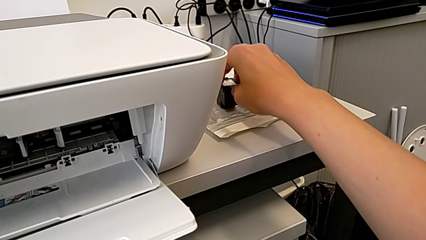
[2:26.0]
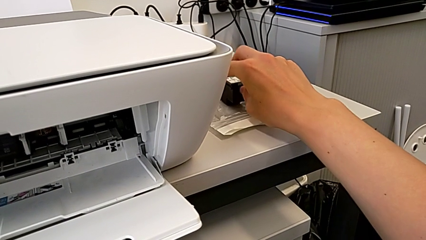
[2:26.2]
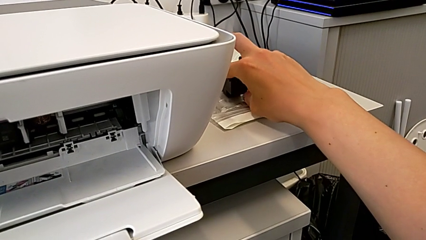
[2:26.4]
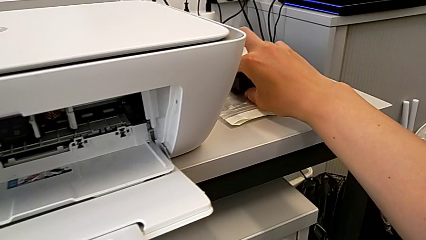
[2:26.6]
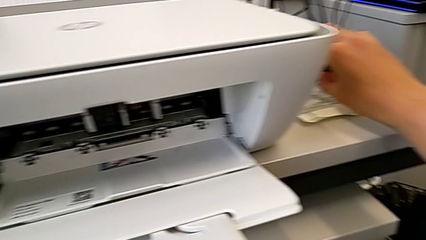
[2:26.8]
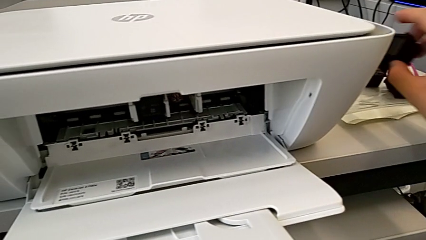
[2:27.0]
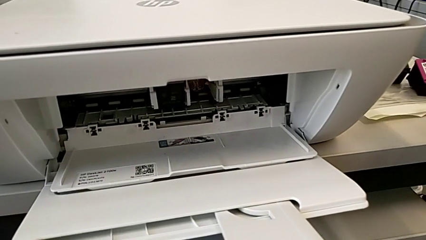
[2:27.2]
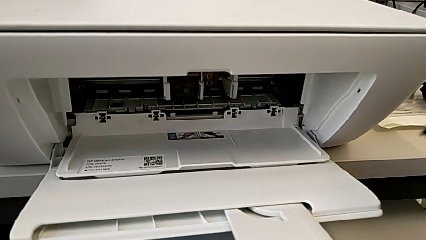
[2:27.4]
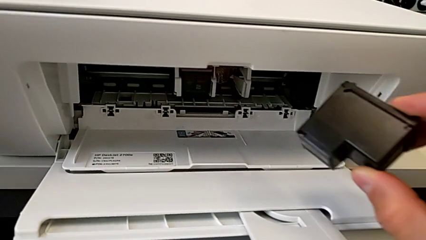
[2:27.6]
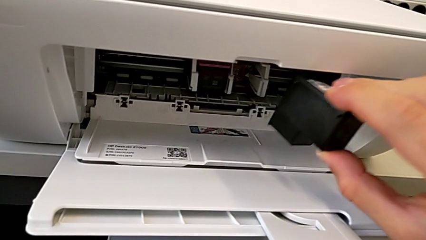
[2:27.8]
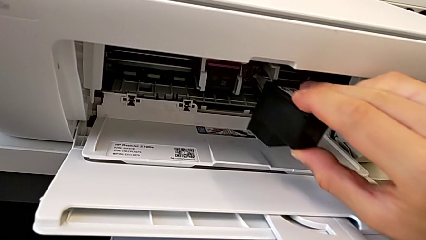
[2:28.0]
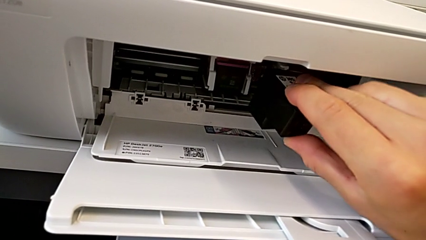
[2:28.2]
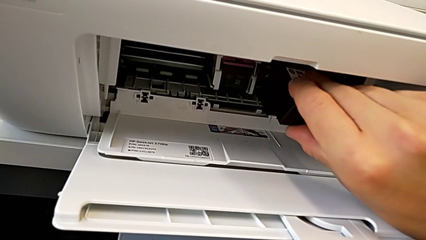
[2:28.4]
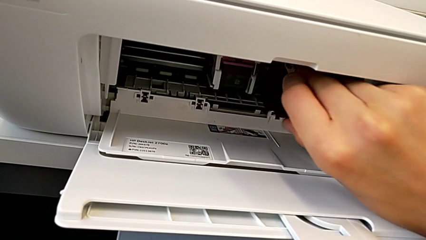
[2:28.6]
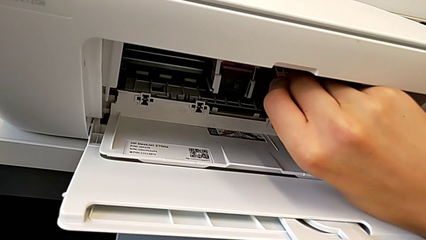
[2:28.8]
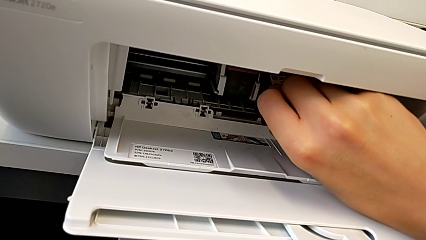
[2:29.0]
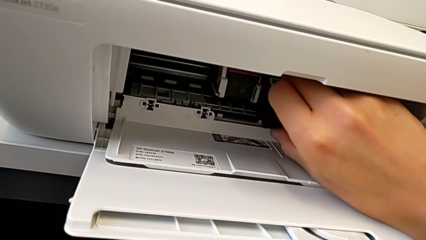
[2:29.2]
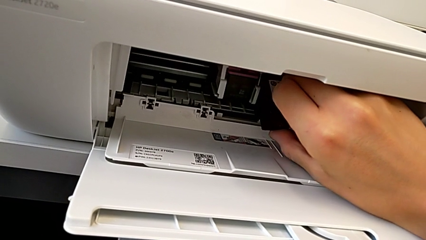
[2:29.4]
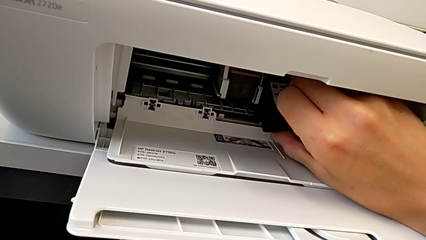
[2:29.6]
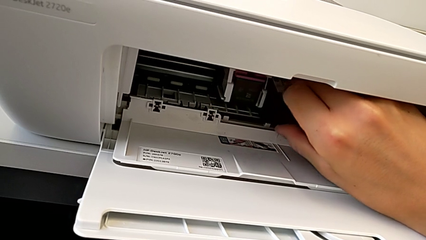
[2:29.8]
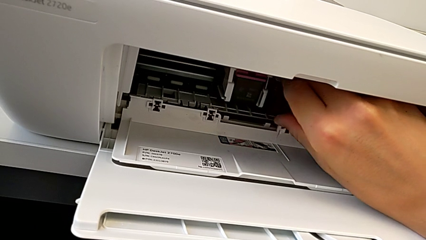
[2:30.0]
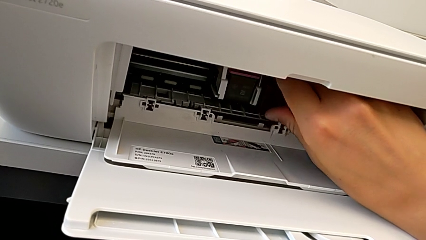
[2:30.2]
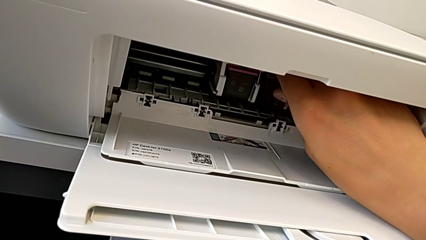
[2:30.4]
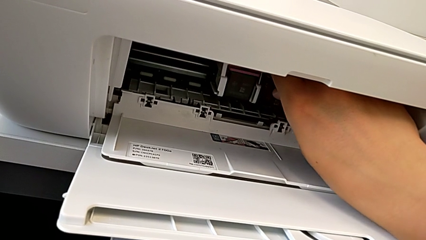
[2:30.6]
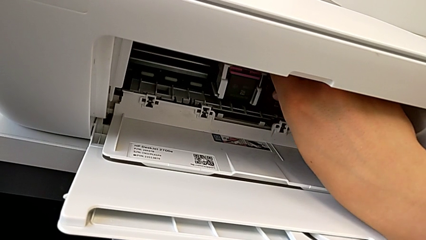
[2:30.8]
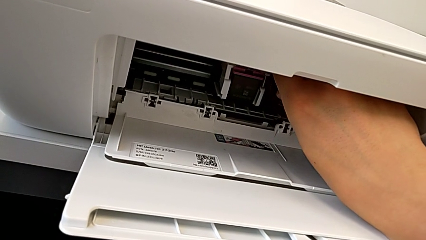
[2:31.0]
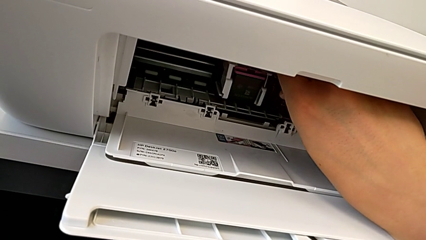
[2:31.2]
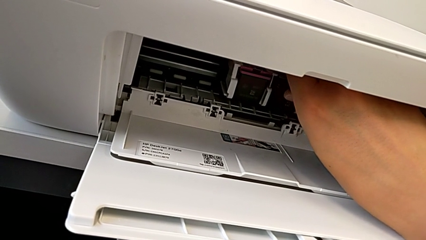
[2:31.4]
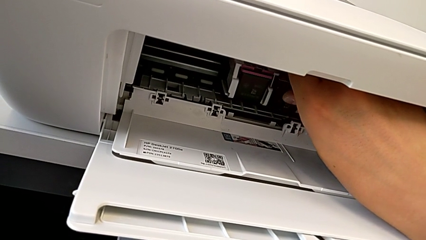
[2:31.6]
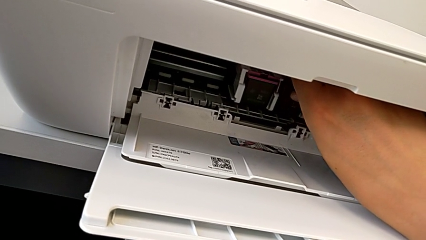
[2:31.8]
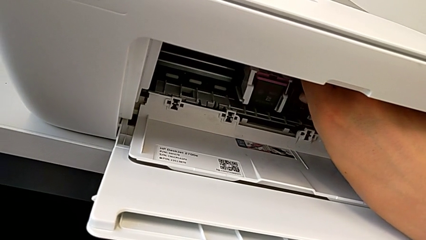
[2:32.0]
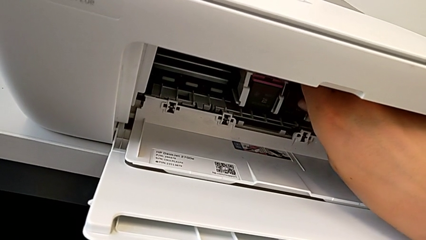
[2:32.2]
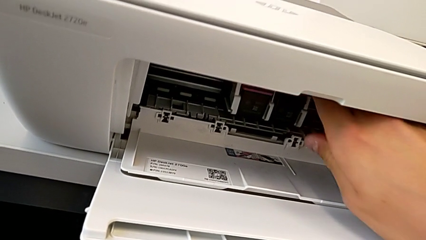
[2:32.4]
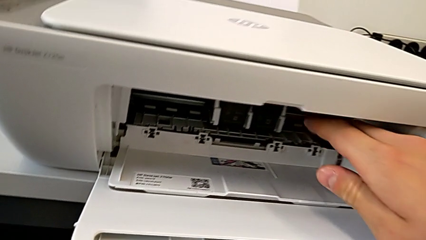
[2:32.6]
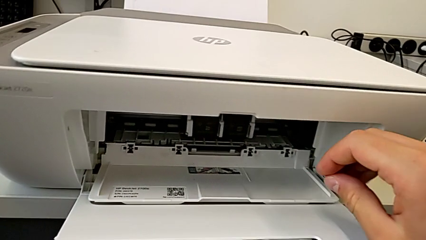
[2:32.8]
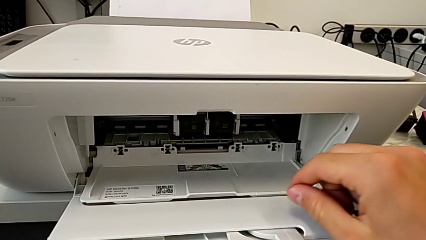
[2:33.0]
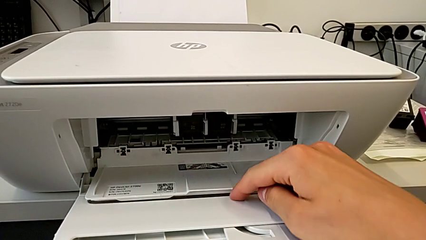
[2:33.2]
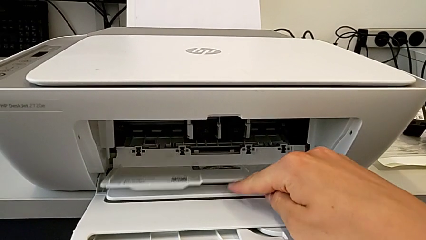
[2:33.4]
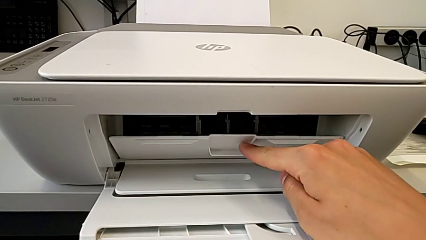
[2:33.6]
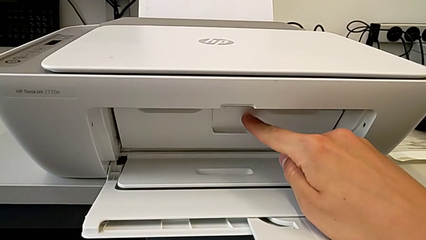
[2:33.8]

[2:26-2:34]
The camera wearer is exchanging the black ink cartridge. They lift the ink cartridge, place it and insert it.

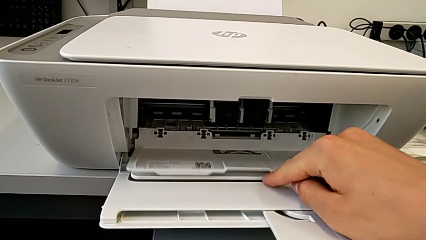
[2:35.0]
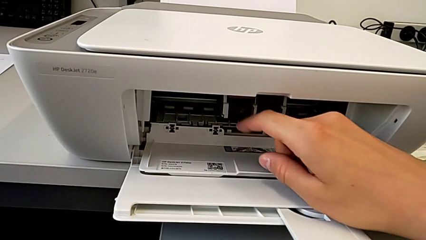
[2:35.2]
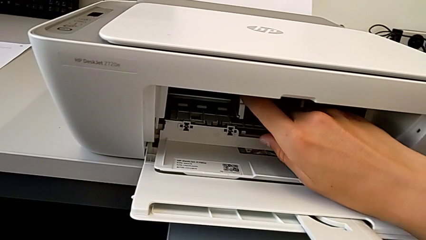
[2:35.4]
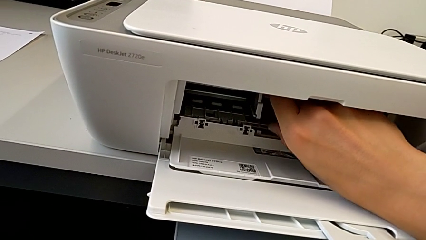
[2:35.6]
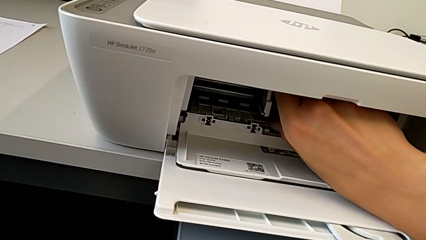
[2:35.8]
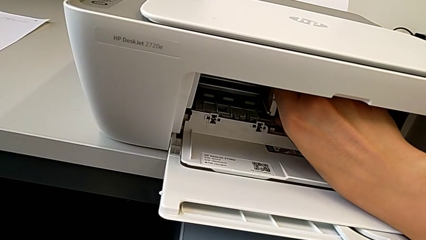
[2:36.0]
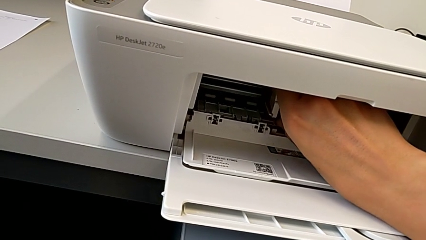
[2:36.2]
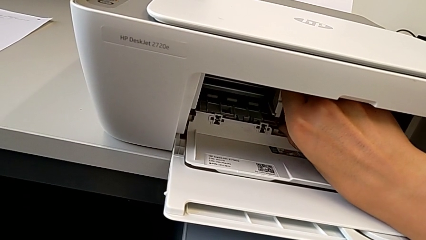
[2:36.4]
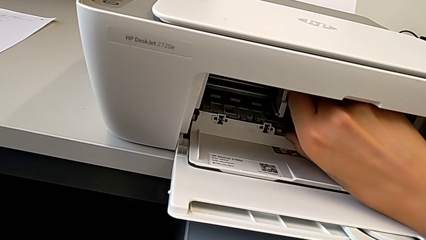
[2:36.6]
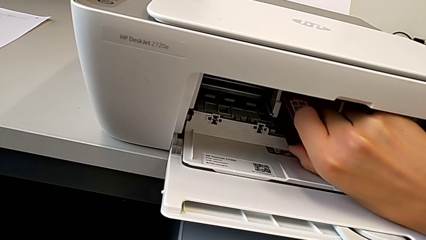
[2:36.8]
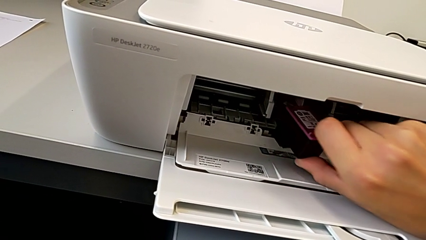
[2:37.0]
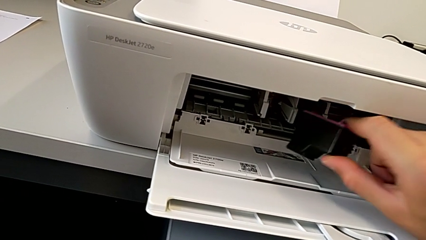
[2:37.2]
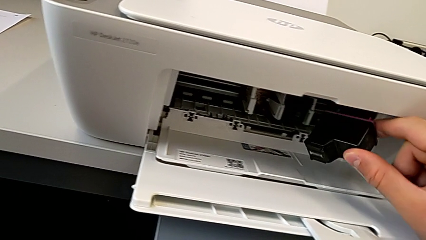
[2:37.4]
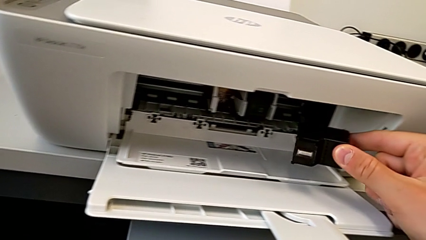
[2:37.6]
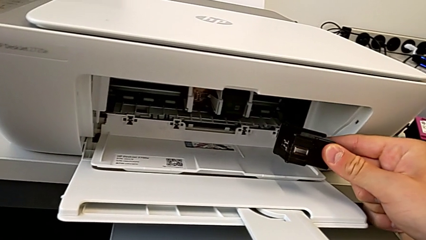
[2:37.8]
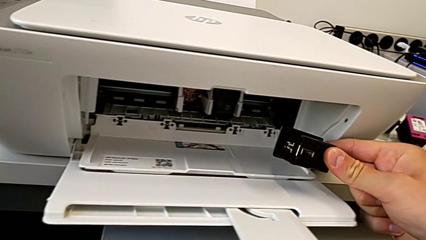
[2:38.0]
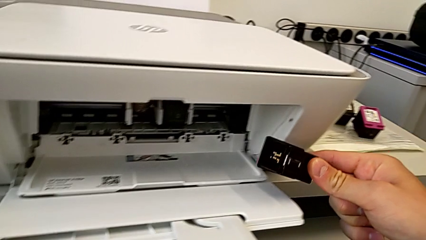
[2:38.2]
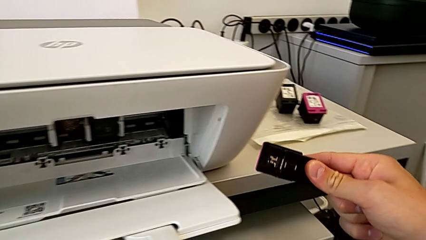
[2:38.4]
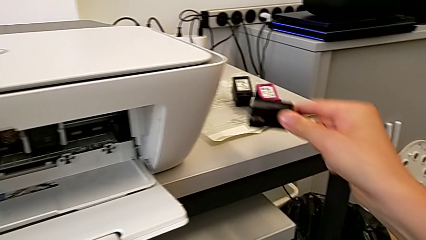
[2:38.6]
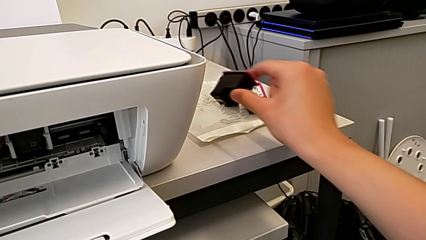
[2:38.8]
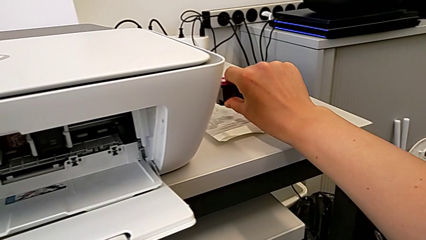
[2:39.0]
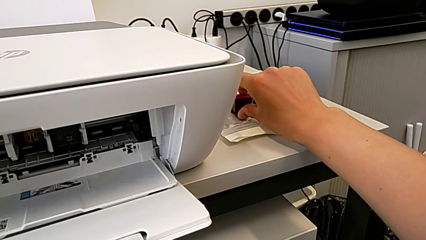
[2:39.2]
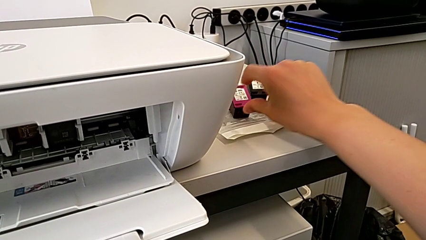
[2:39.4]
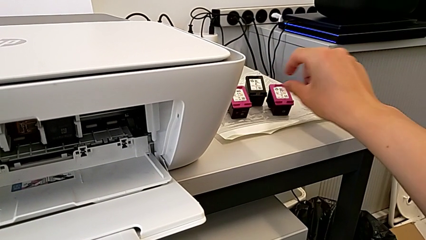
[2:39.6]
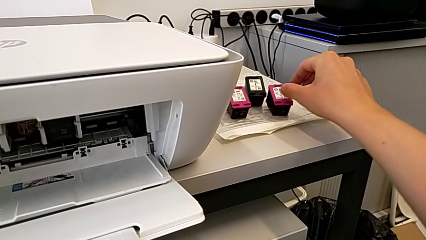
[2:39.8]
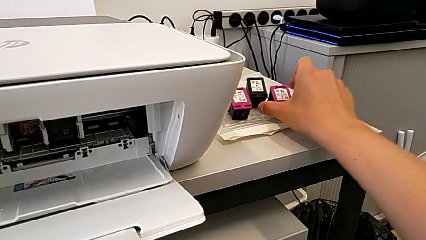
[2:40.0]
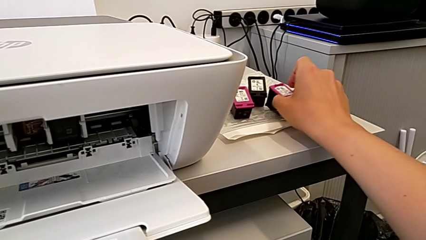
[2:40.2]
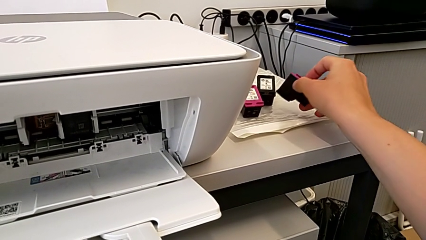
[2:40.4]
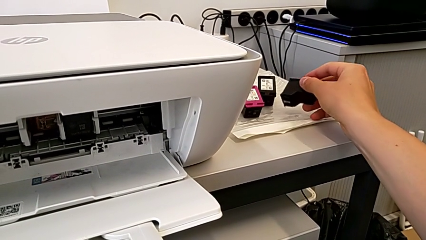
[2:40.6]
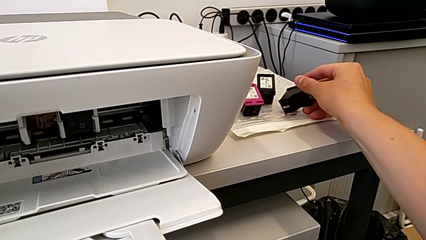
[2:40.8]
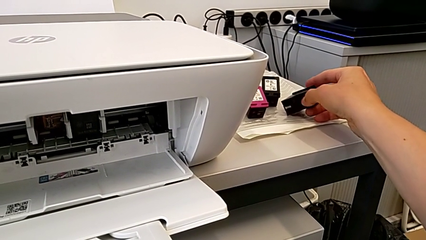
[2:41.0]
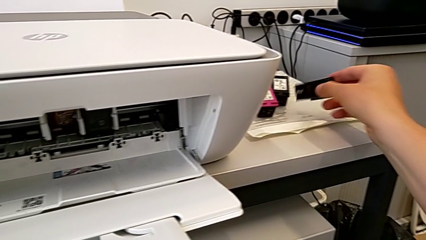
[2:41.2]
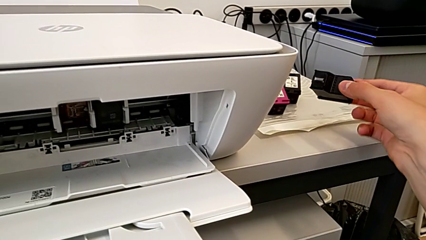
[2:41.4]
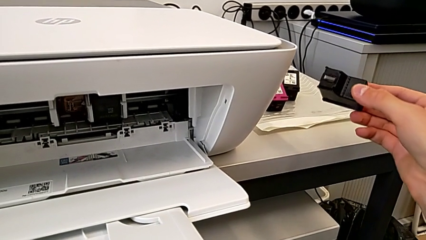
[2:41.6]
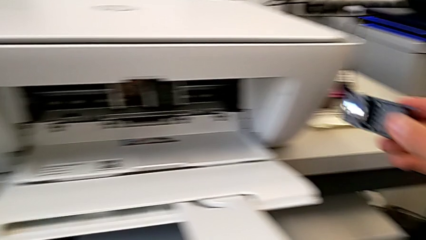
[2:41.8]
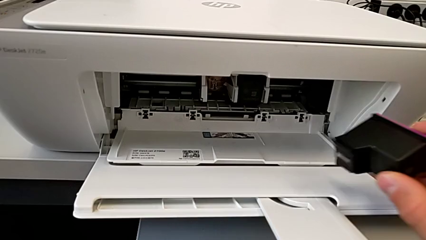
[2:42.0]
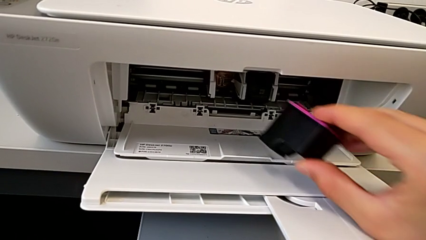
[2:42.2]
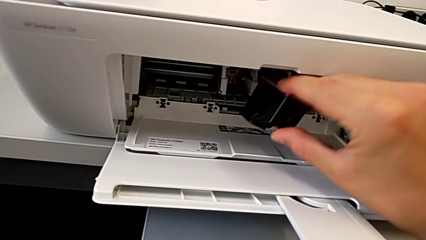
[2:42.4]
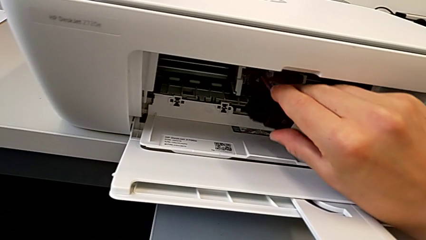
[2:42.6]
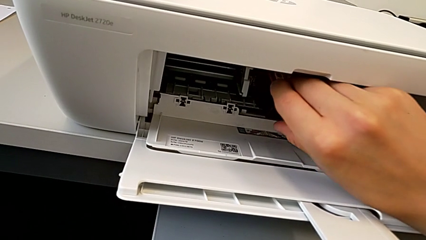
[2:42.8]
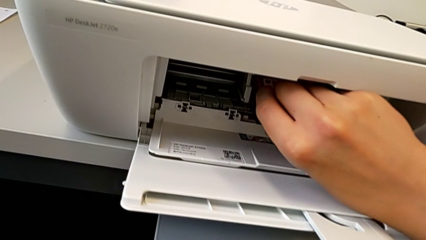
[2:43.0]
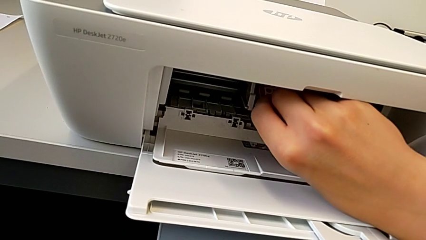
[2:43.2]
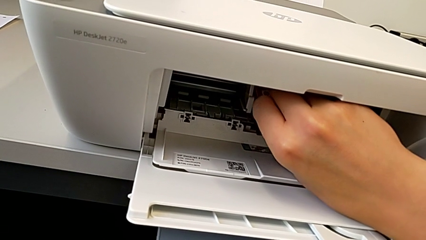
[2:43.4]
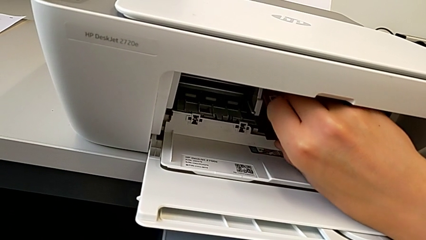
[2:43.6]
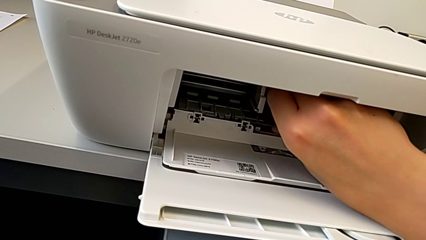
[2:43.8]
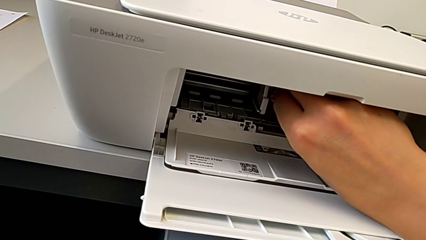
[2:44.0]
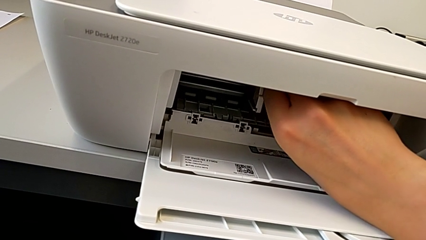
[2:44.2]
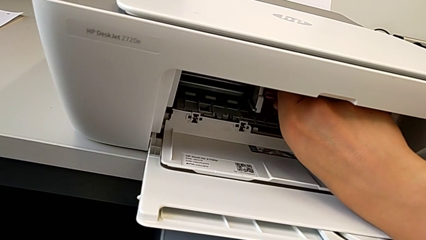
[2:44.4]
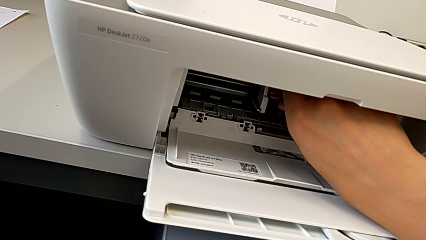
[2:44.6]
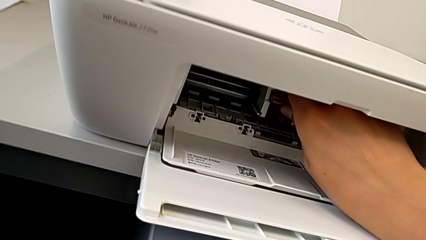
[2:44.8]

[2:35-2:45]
The camera wearer is exchanging a color ink cartridge. They withdraw the ink cartridge, place it, grab the ink cartridge and place it.
